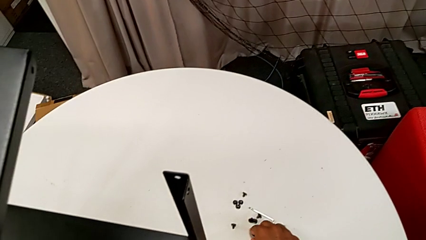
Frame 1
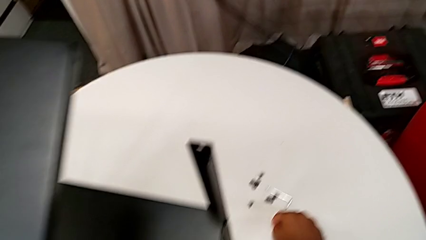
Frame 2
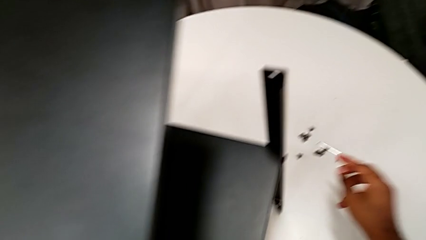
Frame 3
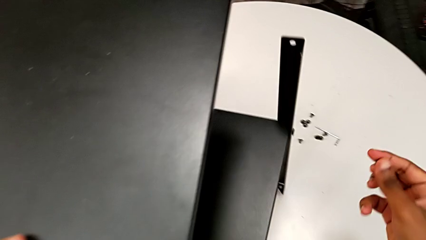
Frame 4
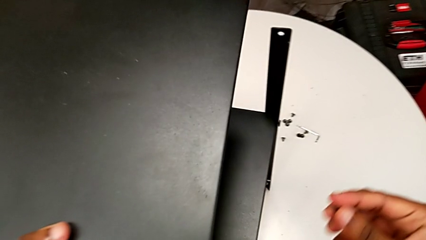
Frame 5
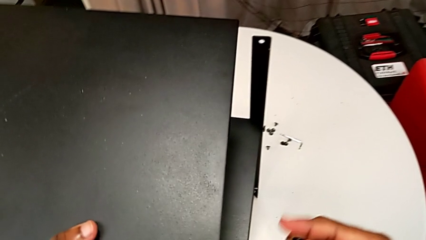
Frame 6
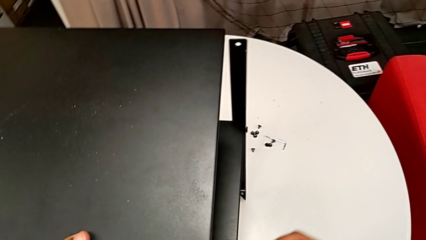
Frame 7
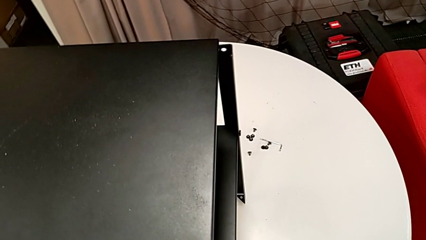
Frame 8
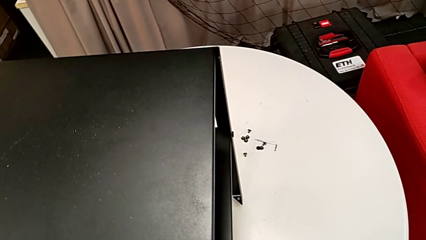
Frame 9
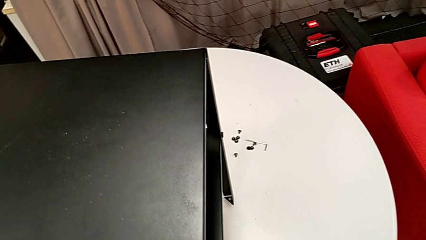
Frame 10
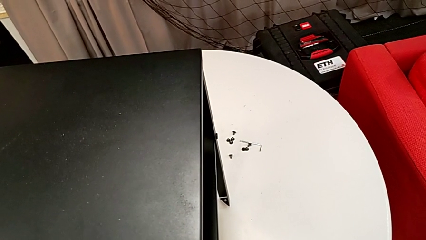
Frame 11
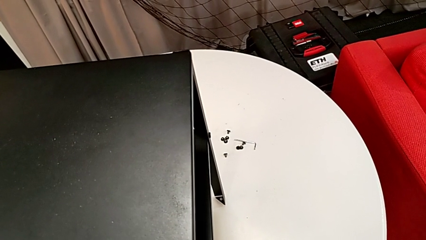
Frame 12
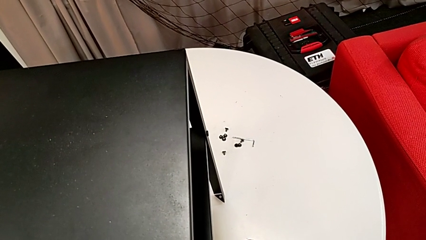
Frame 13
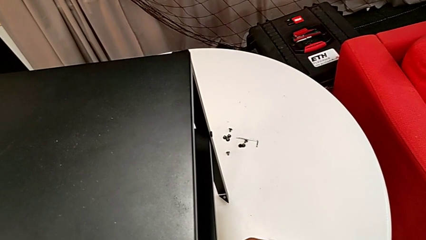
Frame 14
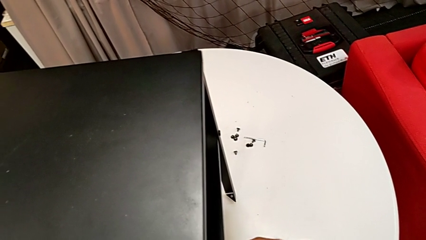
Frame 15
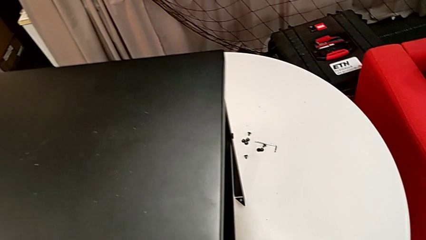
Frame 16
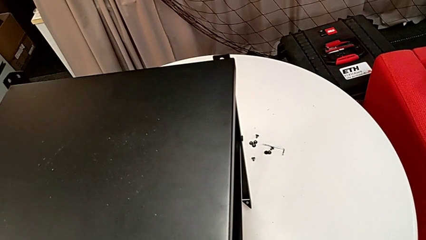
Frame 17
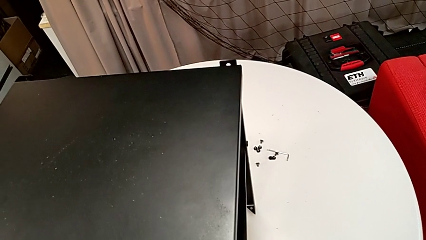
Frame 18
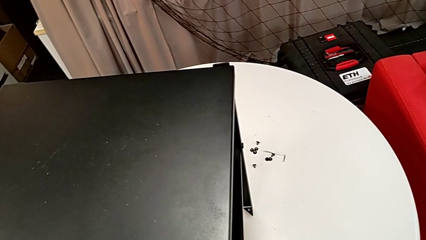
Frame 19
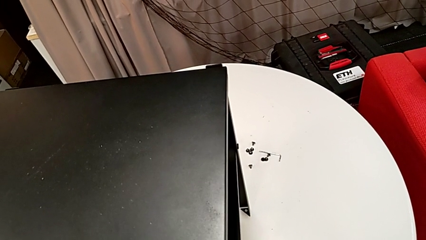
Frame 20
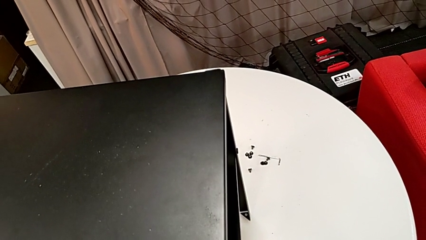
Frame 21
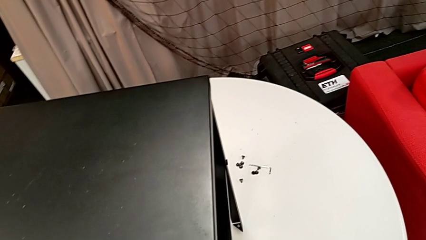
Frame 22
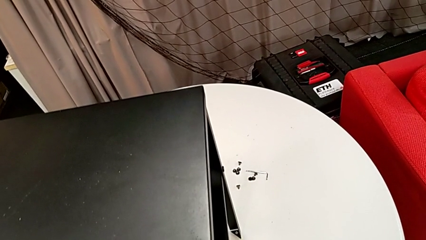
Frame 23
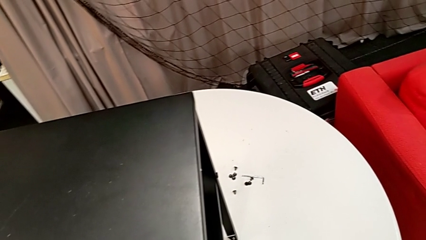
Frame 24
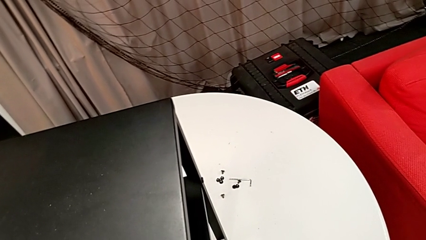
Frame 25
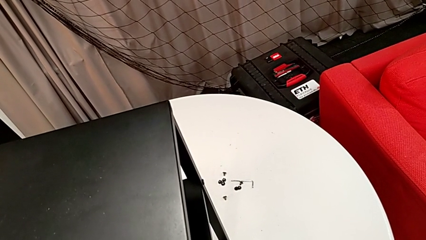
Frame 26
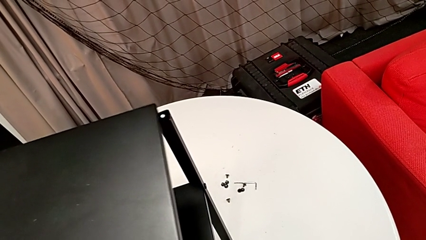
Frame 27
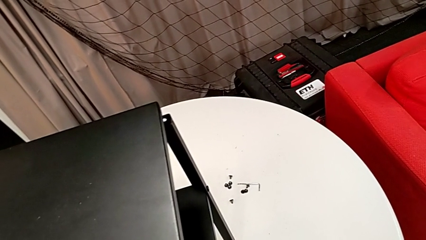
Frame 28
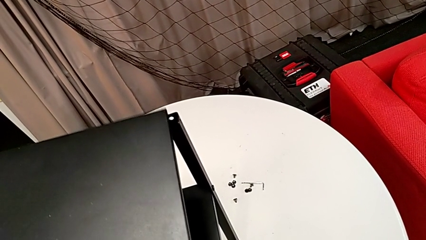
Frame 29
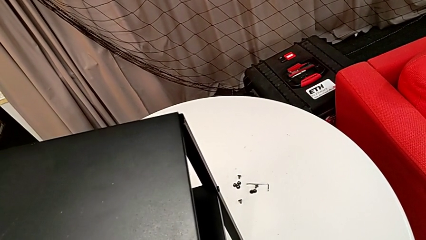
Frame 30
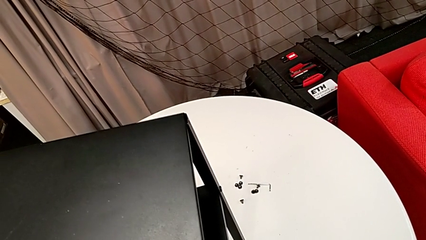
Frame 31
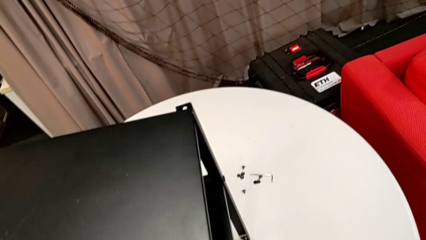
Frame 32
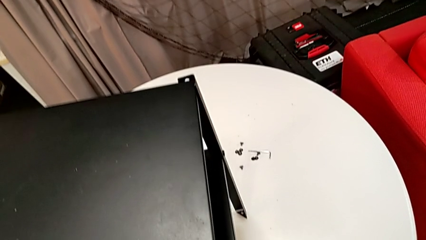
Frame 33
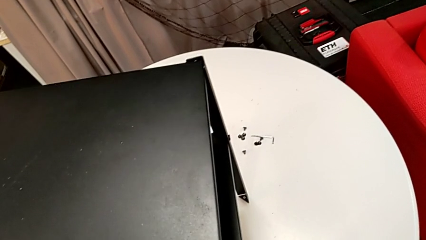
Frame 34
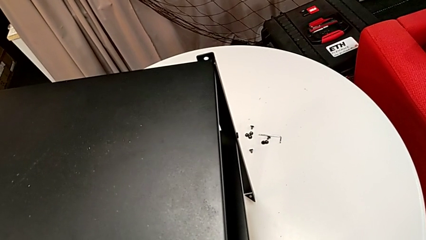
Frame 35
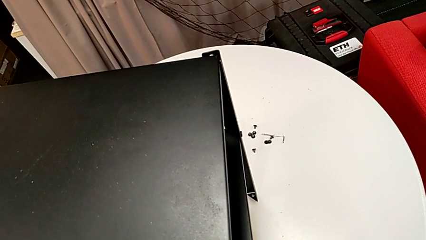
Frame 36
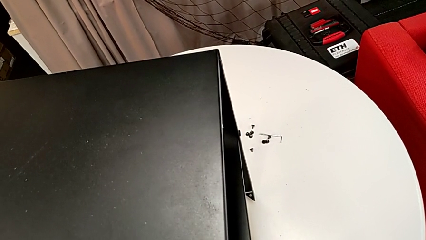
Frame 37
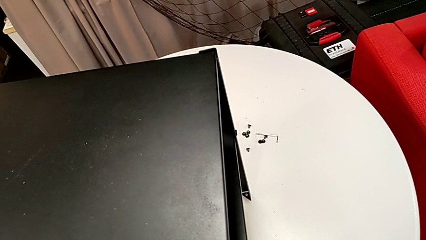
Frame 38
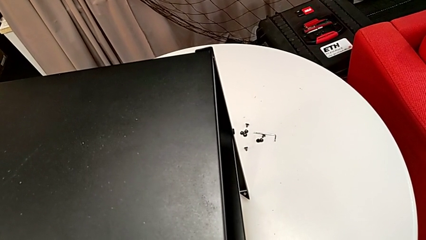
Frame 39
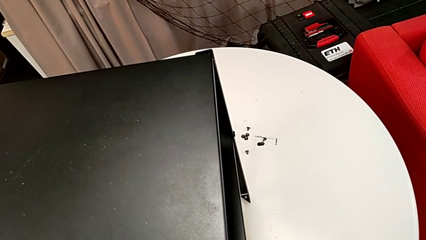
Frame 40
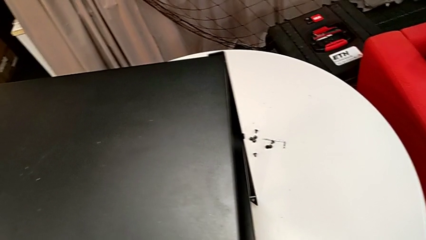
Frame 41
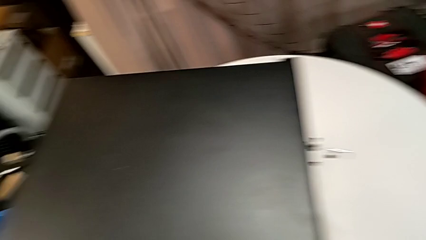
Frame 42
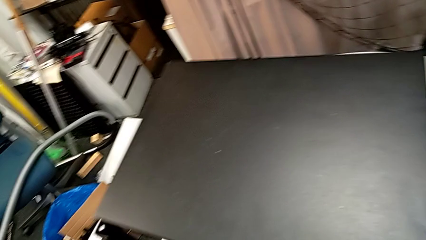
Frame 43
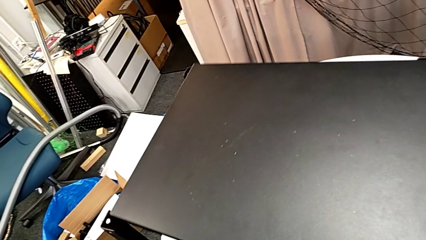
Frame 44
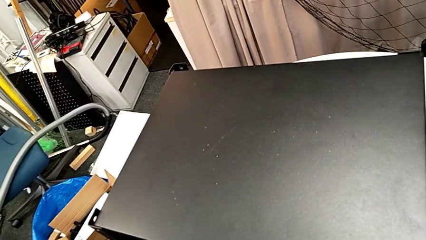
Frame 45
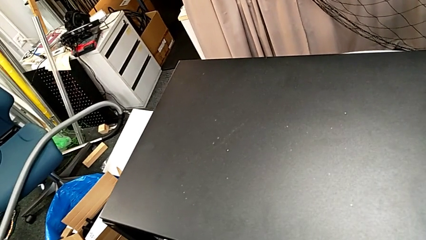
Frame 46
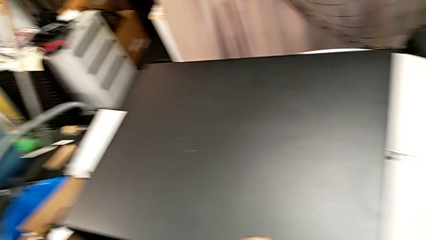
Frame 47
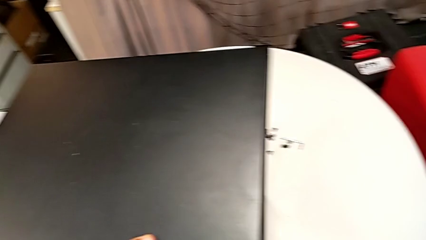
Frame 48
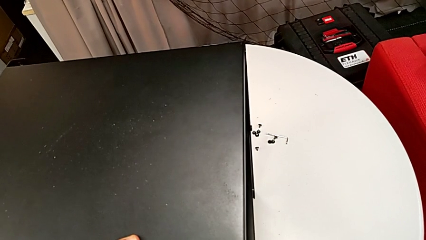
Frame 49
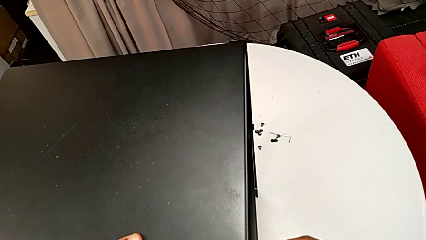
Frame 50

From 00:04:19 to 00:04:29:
The camera wearer is placing the table between their legs. They grab the hex socket head and align the top tray.

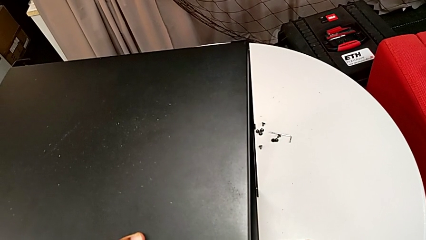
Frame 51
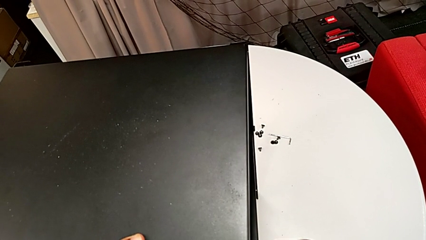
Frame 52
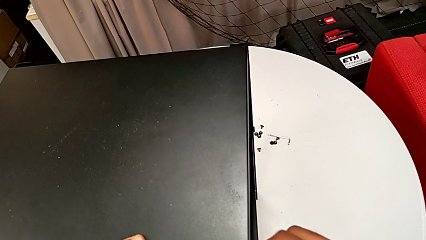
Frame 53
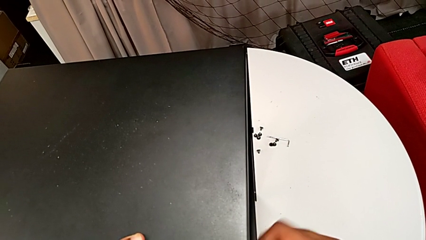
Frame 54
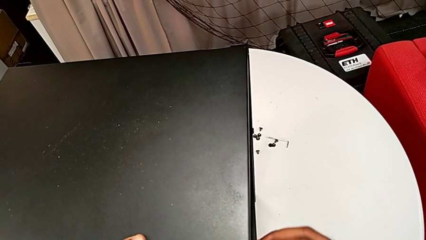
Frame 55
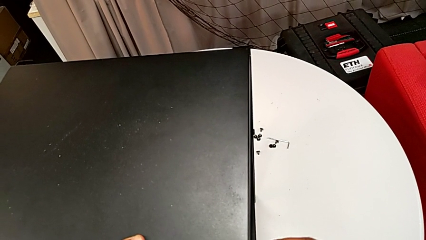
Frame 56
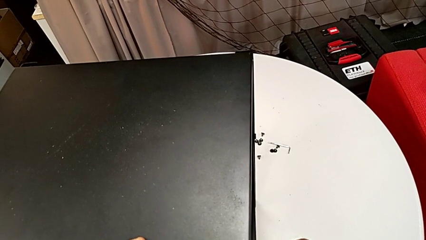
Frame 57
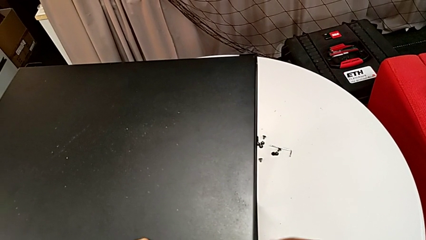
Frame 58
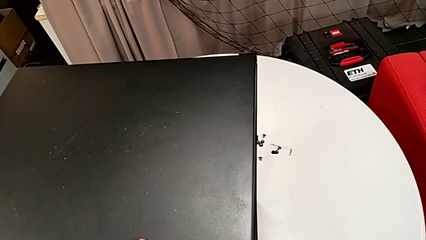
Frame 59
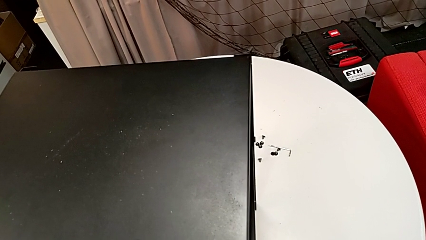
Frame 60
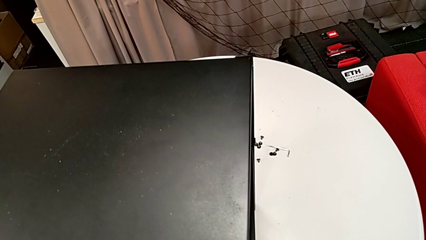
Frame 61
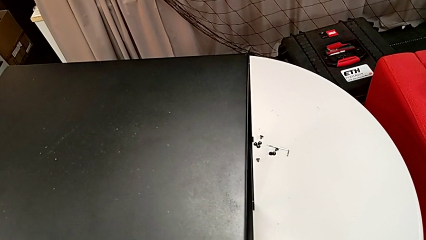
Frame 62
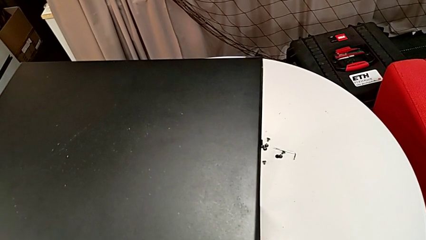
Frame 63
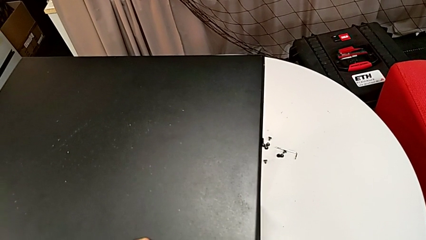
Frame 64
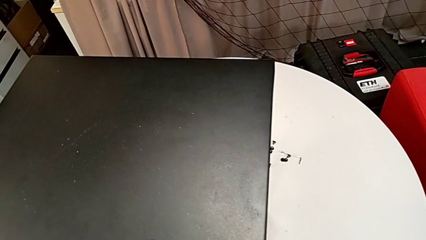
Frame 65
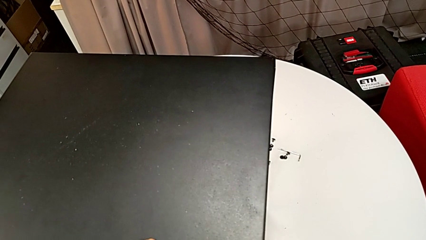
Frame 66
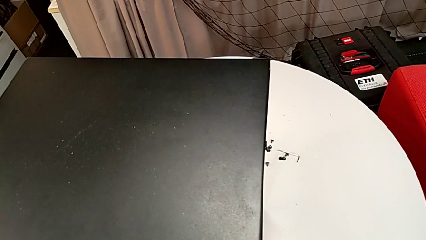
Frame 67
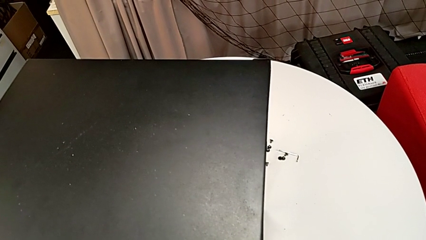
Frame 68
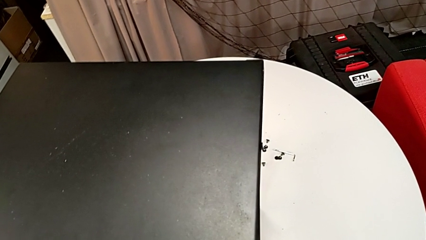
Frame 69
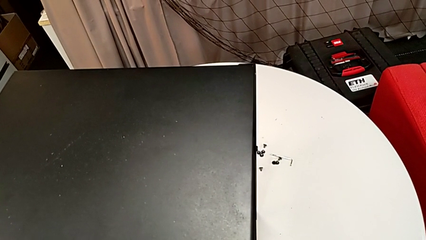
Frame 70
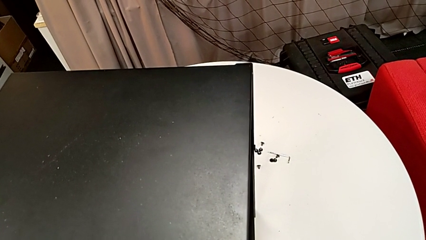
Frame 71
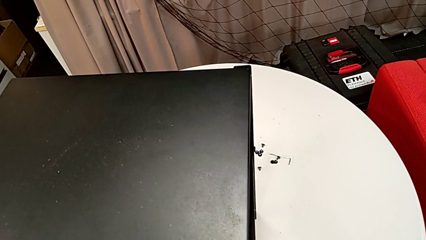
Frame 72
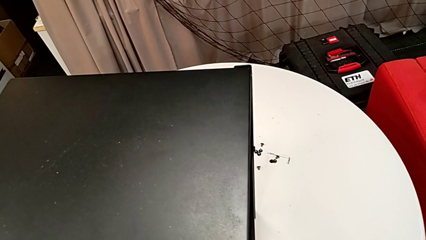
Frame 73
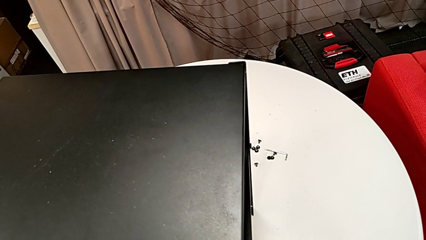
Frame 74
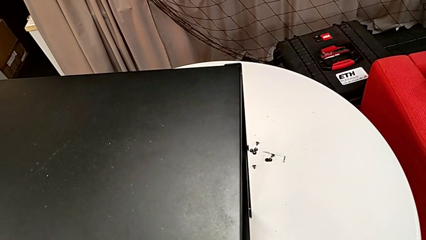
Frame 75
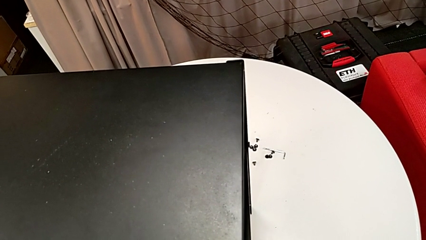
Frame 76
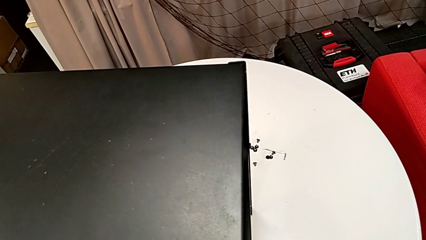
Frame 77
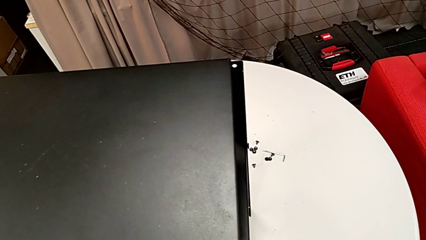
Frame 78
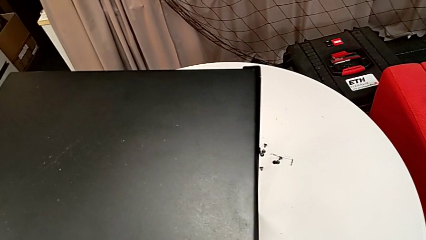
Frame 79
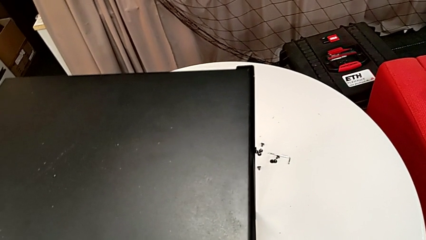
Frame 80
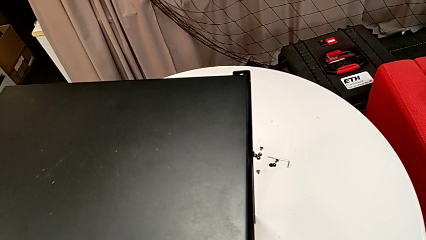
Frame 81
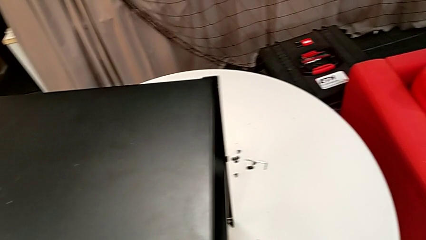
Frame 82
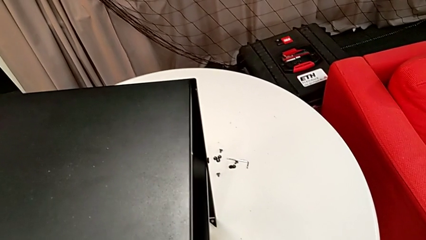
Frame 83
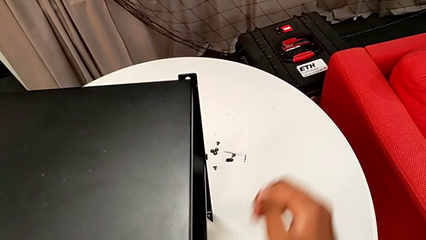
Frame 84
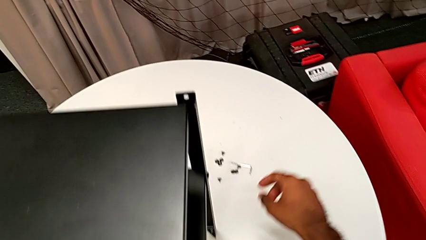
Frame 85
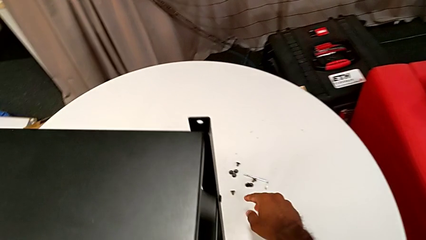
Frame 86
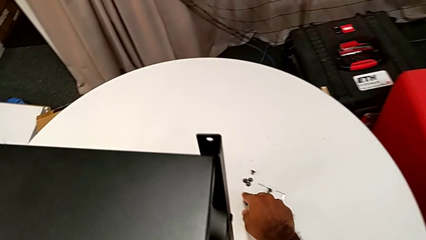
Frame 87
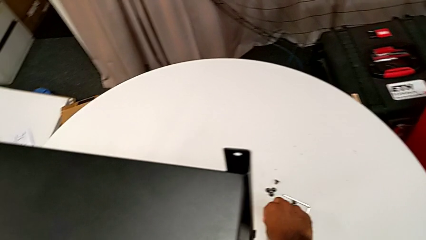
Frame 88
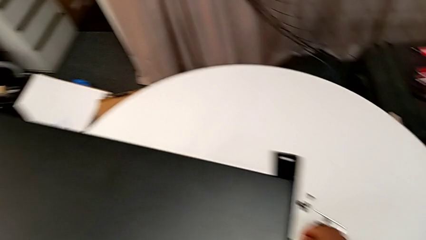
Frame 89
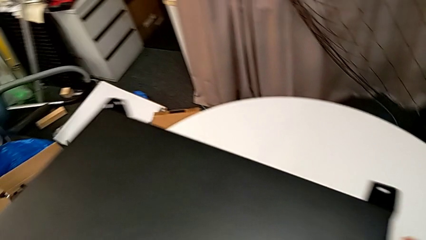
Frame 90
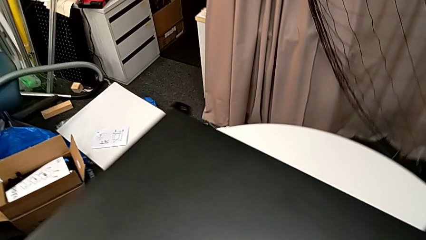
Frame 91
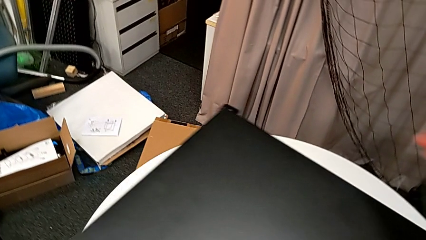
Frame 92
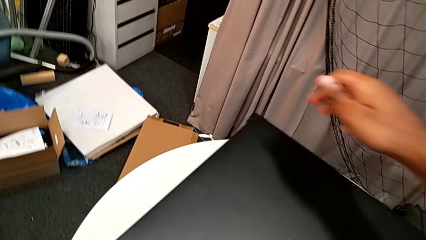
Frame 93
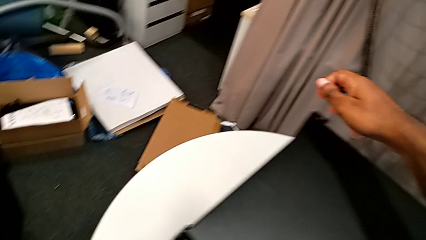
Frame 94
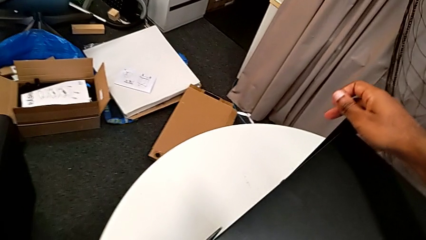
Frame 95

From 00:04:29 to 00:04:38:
The camera wearer is screwing one side of the second leg of the table. They screw the hex socket head and grab it.
